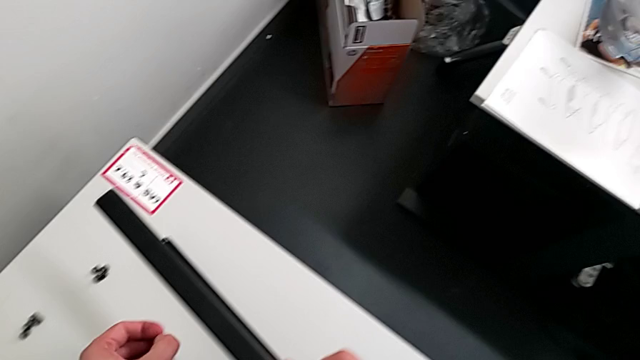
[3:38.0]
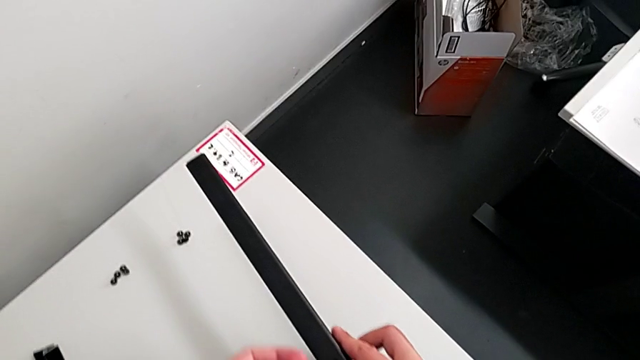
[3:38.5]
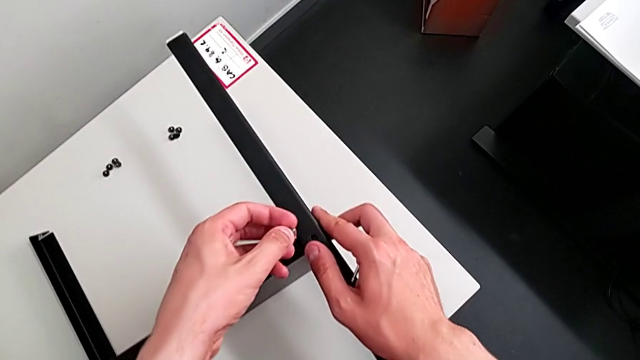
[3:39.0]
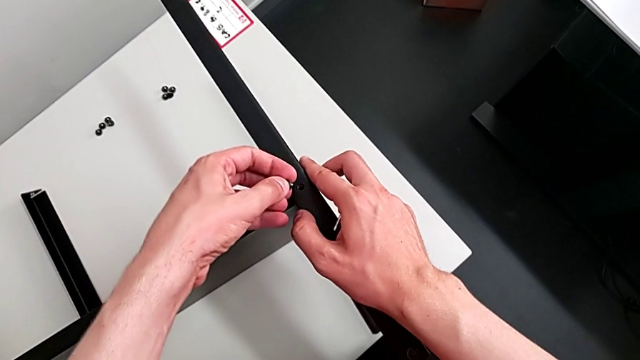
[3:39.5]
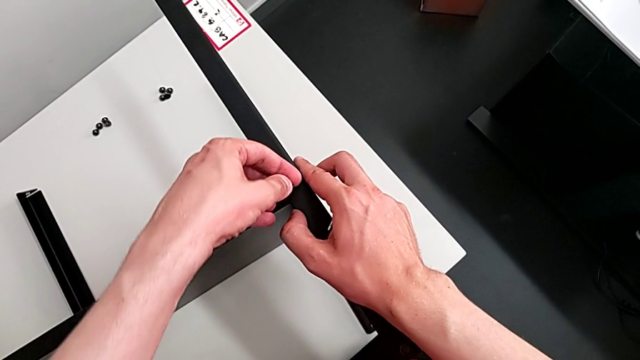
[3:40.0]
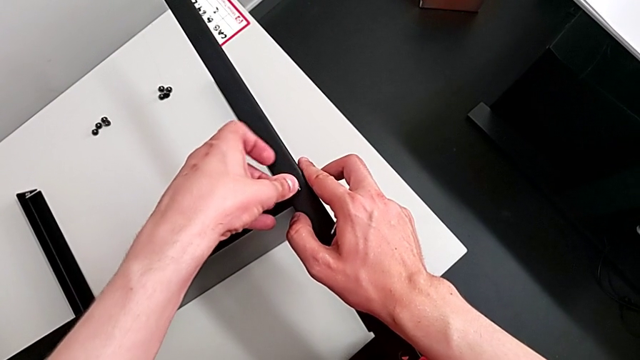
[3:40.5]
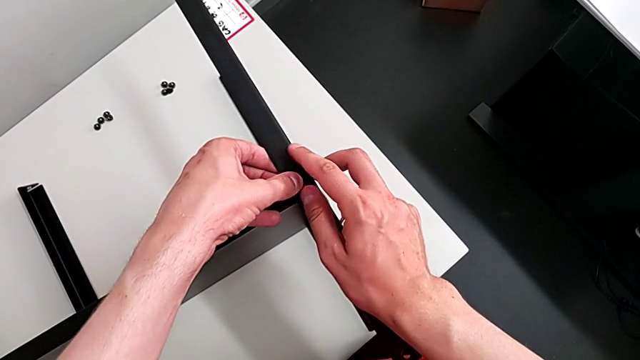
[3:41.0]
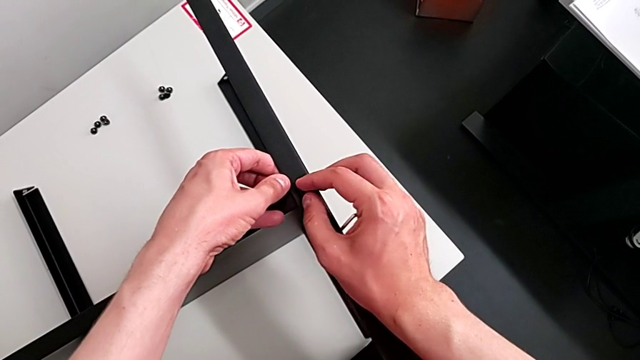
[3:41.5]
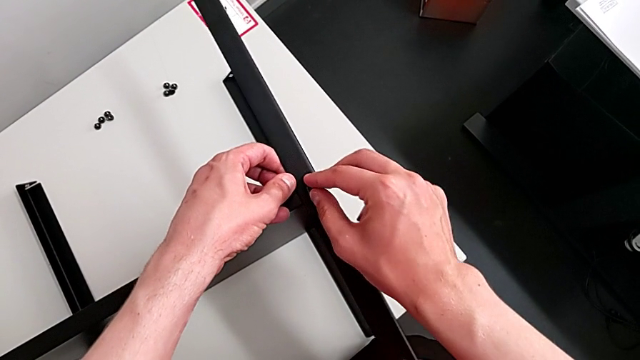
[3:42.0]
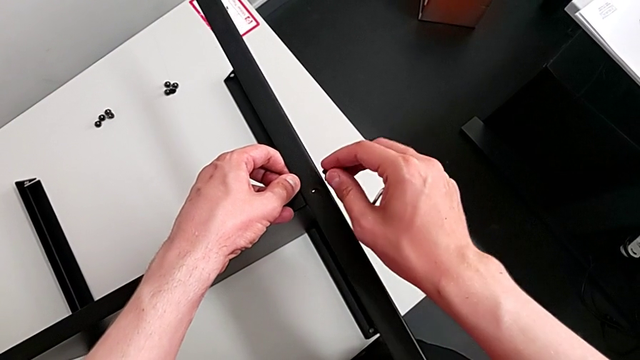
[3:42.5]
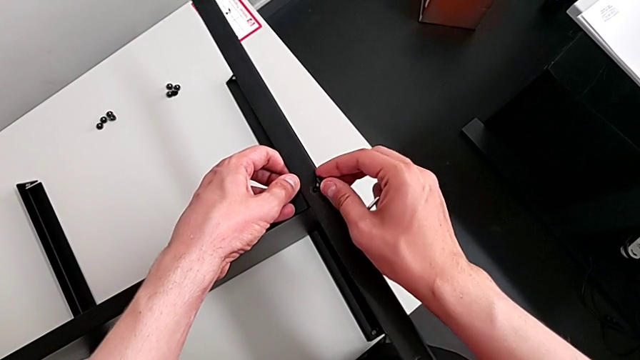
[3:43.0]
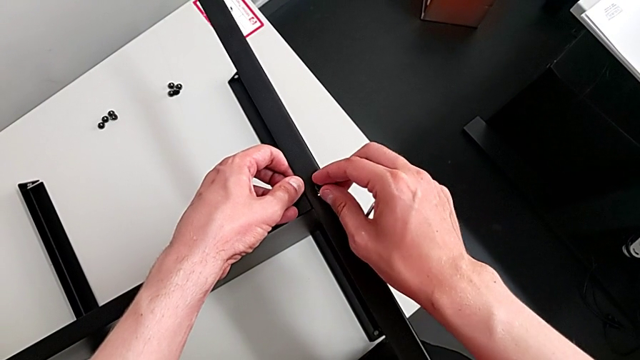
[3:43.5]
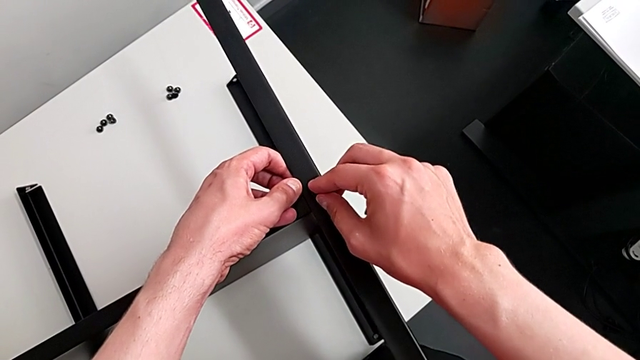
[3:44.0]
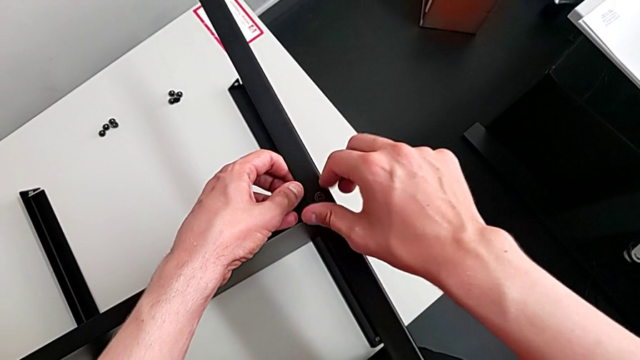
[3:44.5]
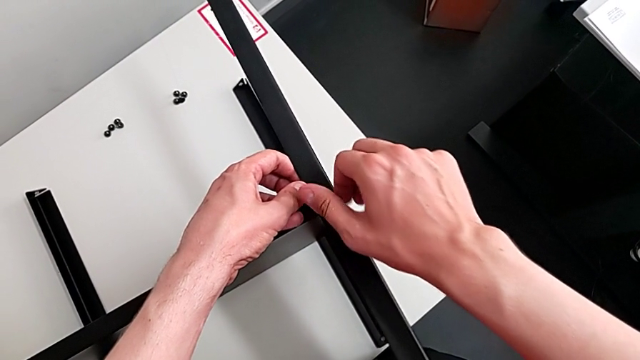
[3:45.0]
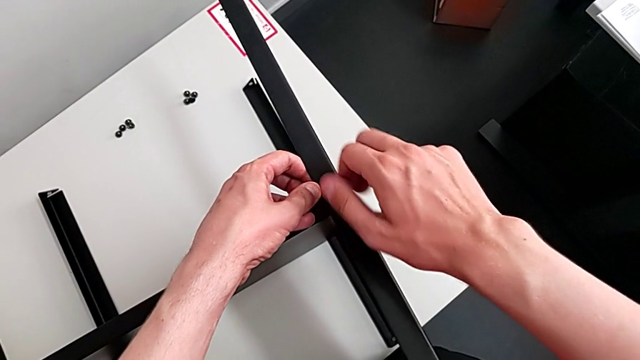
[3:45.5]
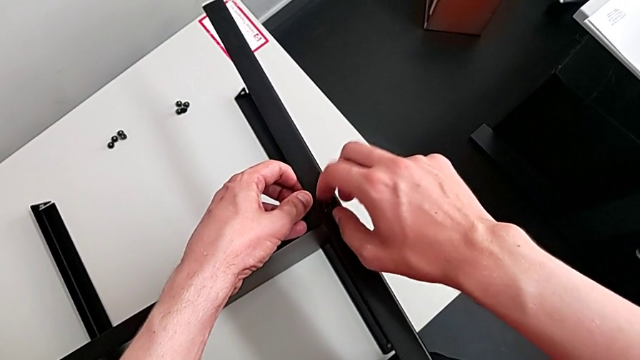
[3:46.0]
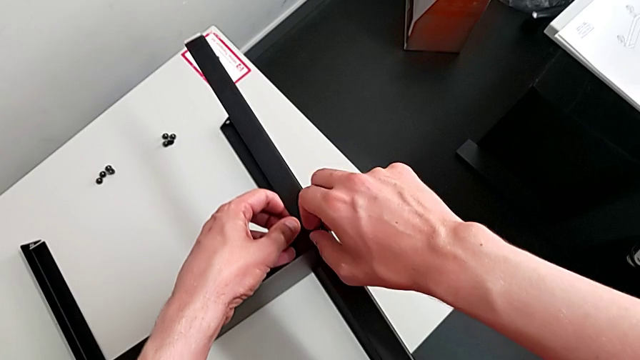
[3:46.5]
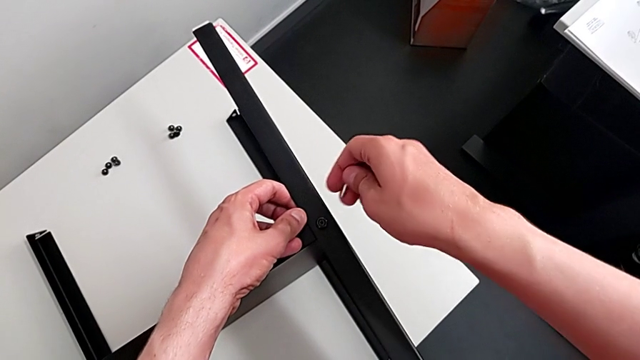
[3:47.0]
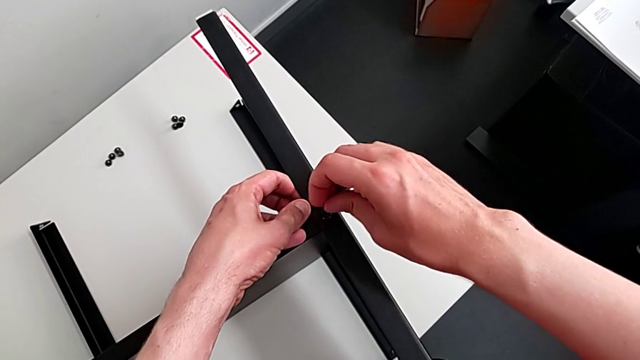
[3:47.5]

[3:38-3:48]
The camera wearer is assembling the table with the furniture. They keep aligning the hex socket head, screw it and insert the Allen wrench.

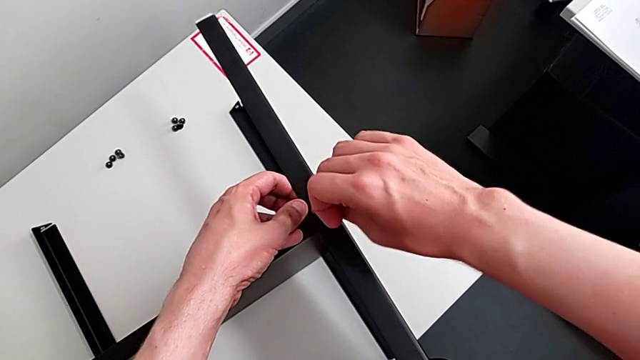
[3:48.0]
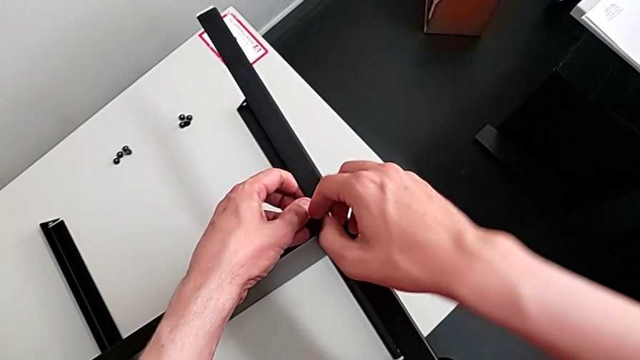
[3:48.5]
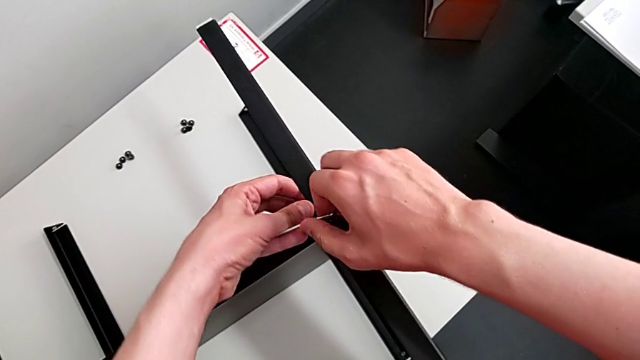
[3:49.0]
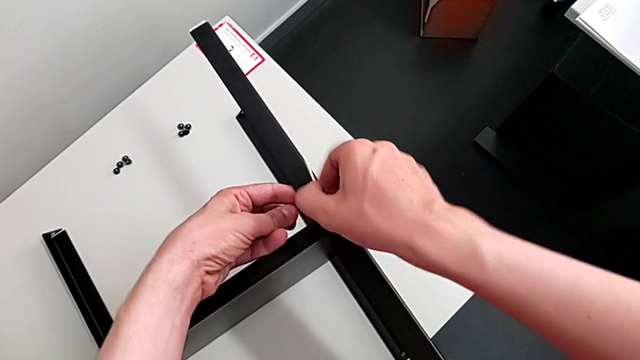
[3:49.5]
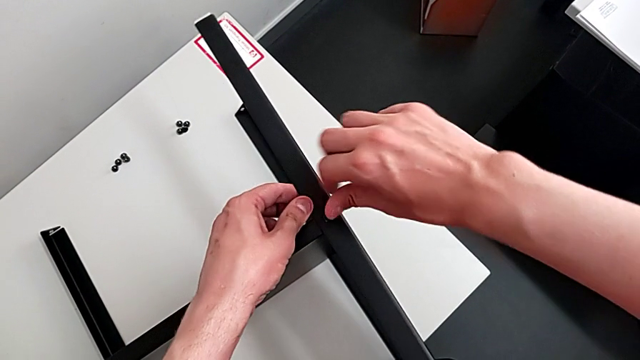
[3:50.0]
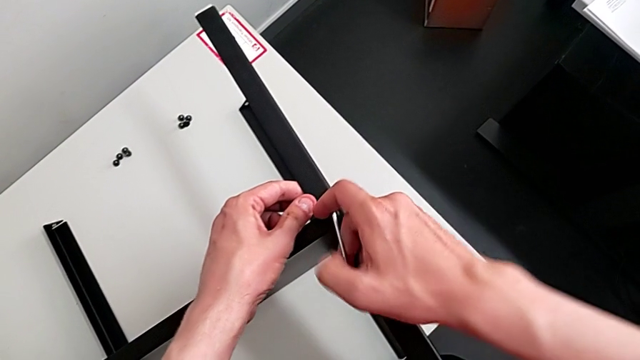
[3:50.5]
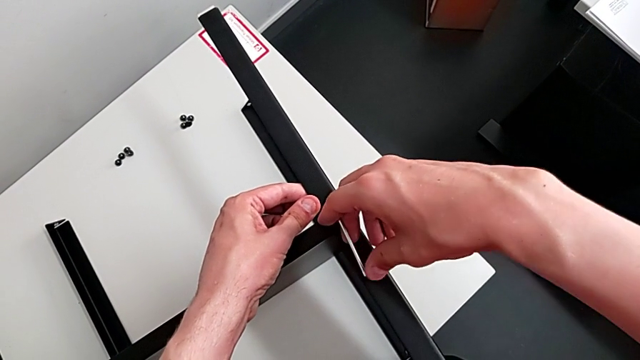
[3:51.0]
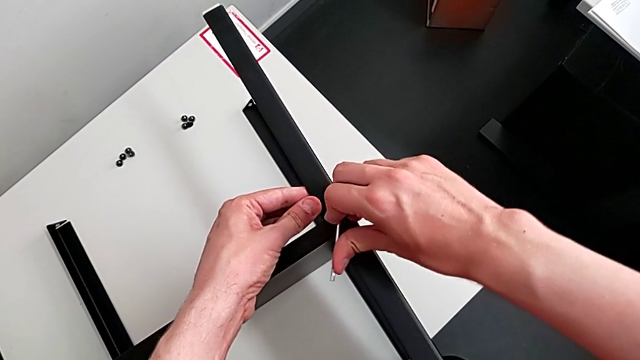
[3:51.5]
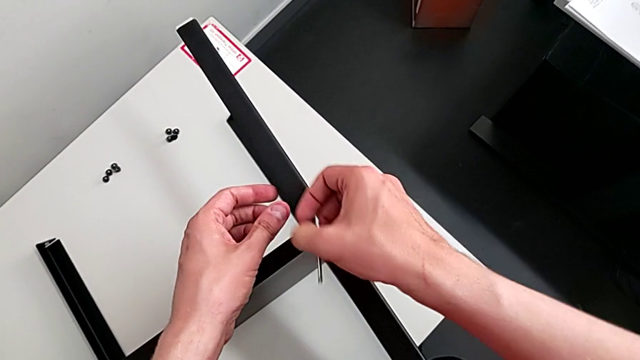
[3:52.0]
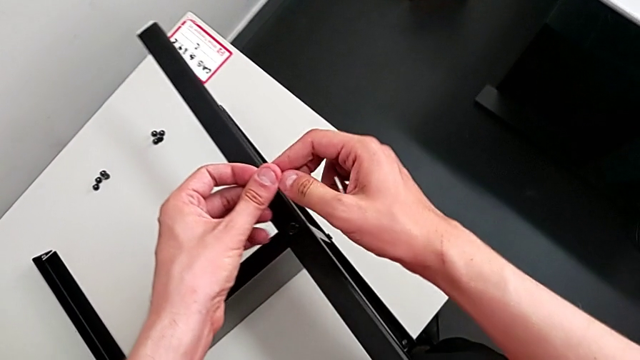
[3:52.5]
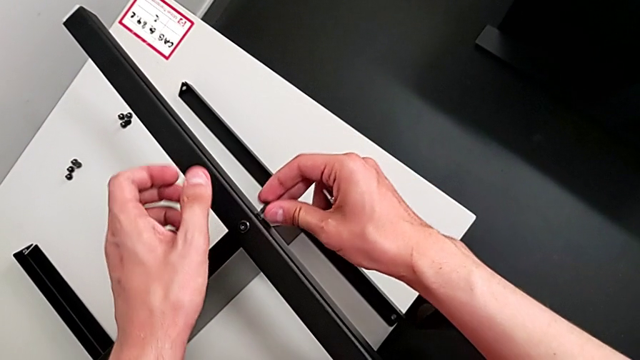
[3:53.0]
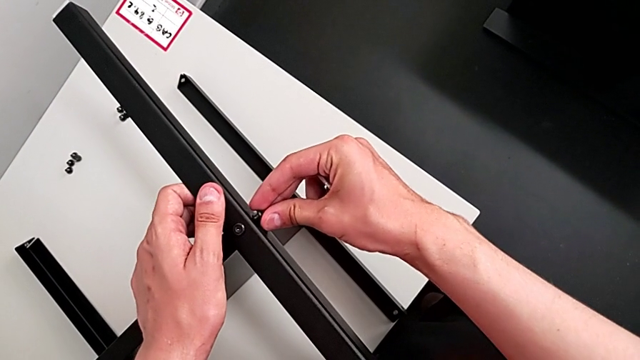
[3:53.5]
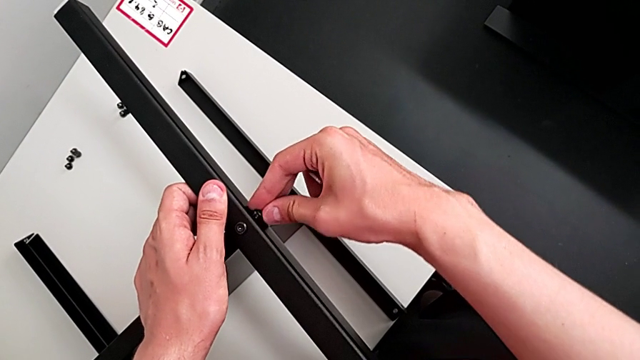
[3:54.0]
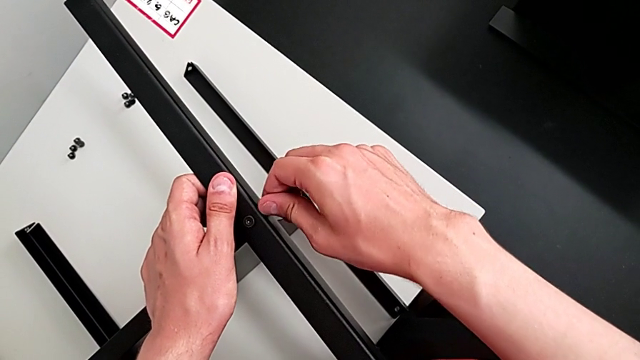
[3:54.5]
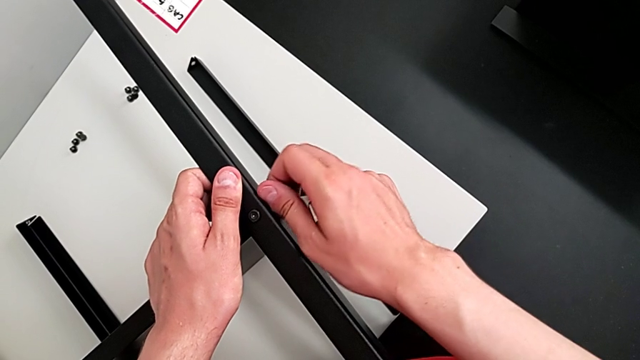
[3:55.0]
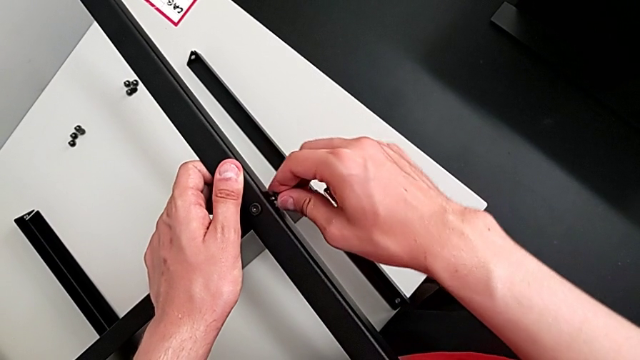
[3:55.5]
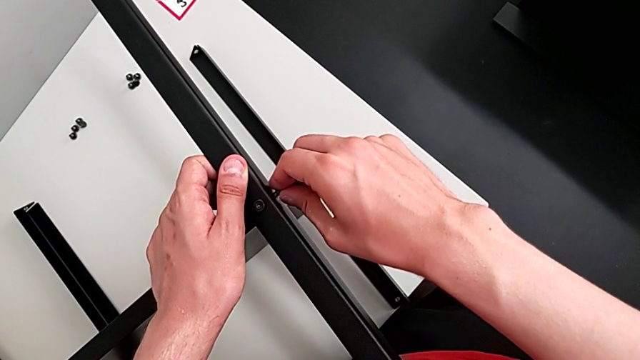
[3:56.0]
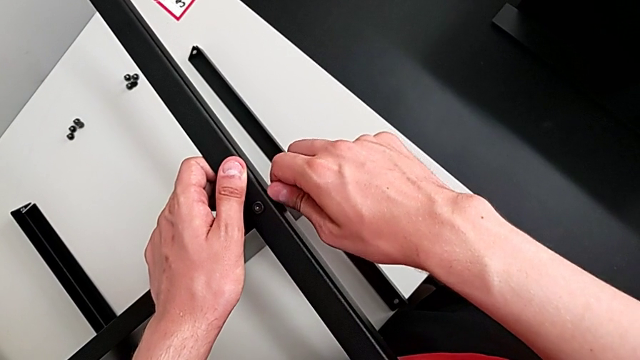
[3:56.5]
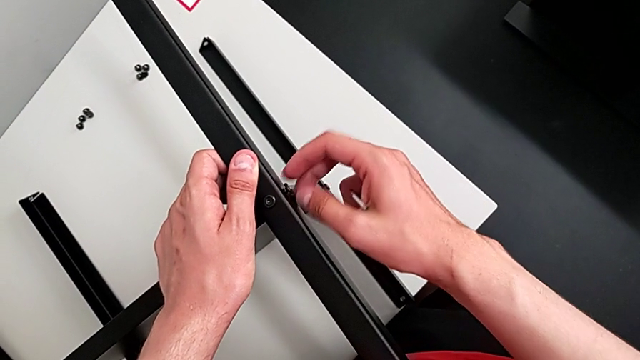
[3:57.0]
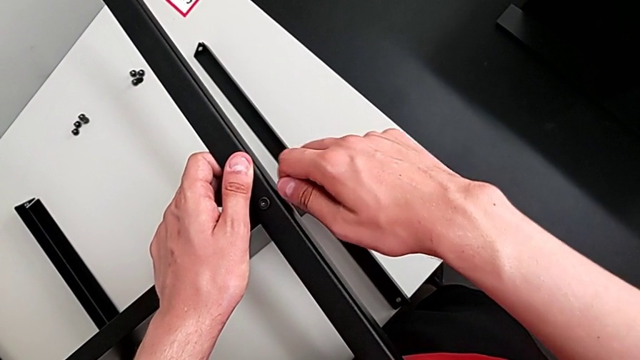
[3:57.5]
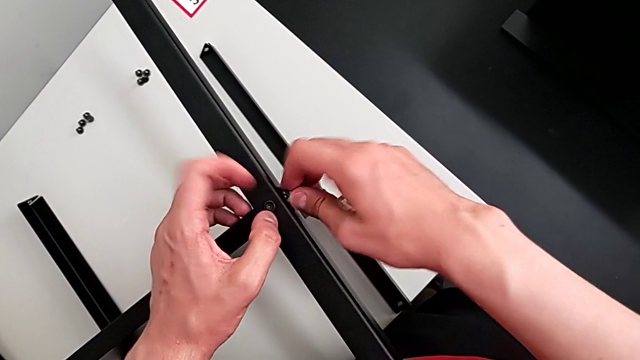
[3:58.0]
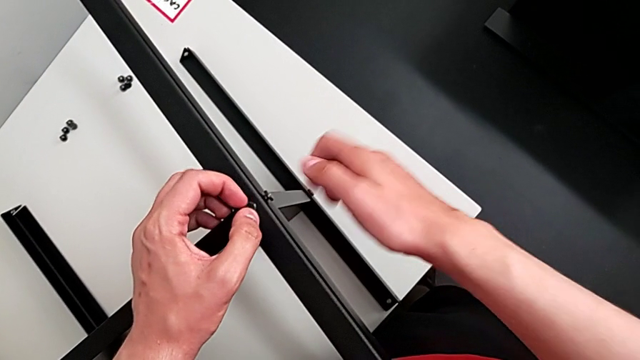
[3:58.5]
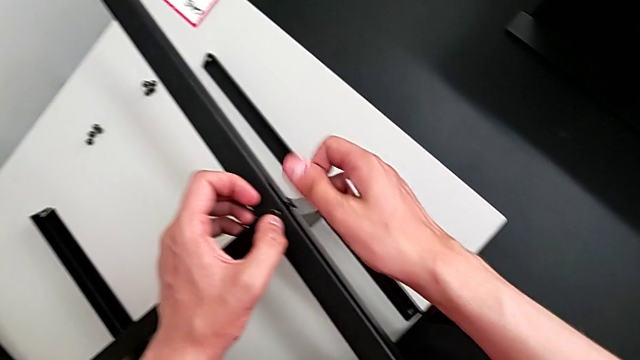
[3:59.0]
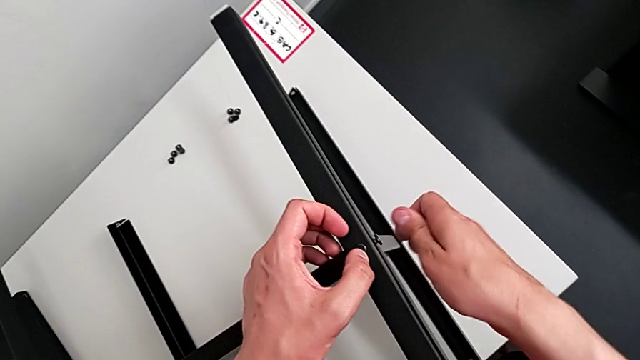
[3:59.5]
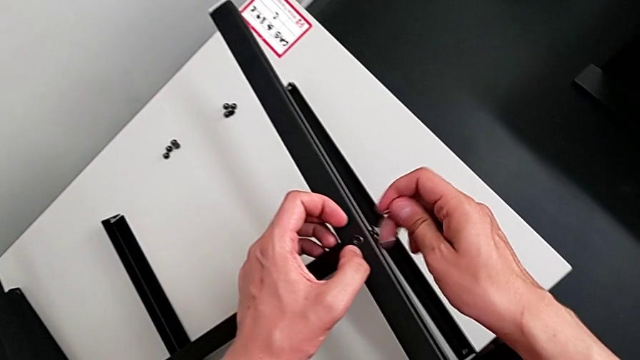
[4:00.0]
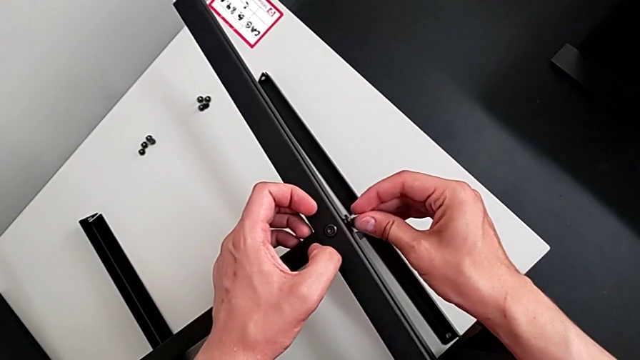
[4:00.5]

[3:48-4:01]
The camera wearer is assembling the table with the furniture. They screw the hex socket head, withdraw the Allen wrench, align the hex socket head, screw it and align the Allen wrench.
